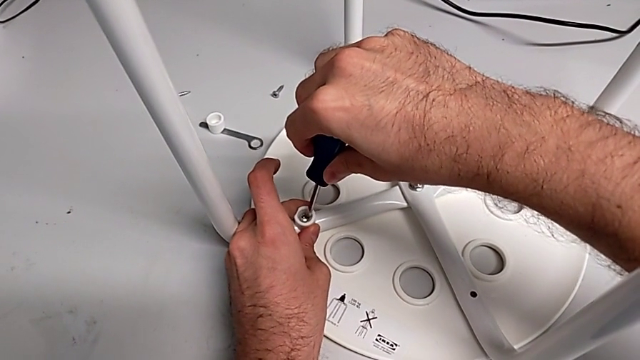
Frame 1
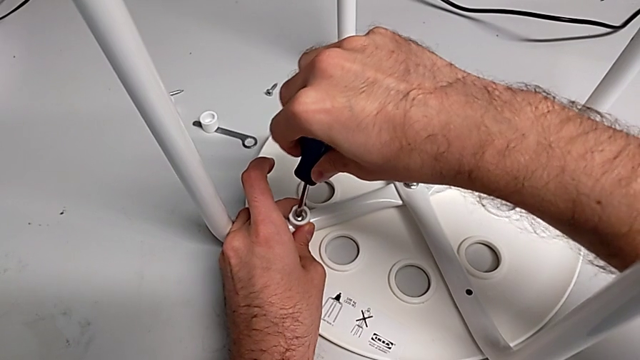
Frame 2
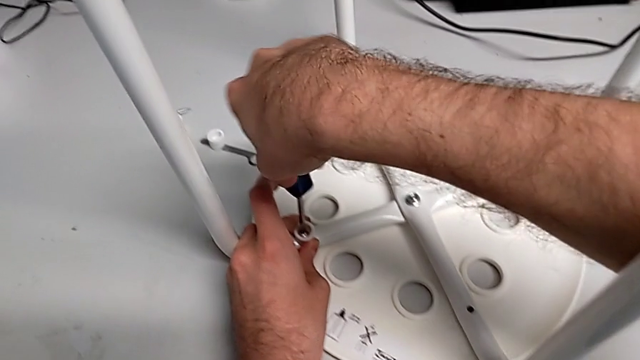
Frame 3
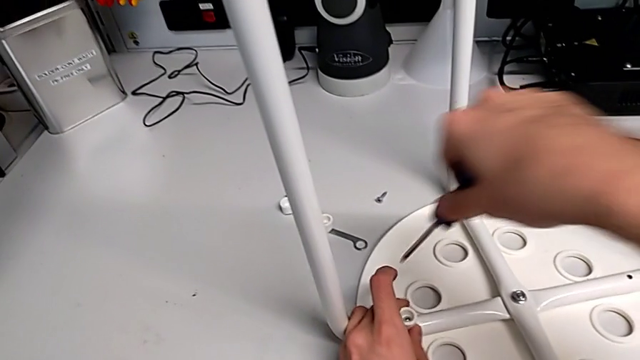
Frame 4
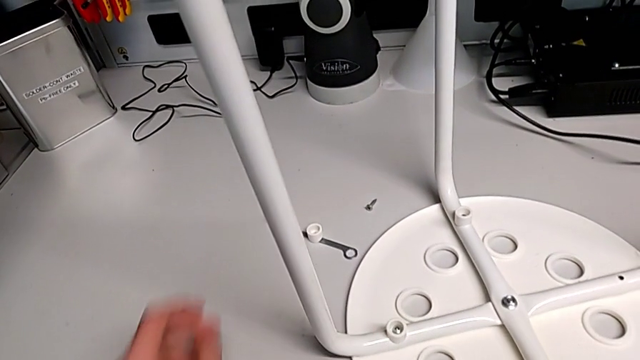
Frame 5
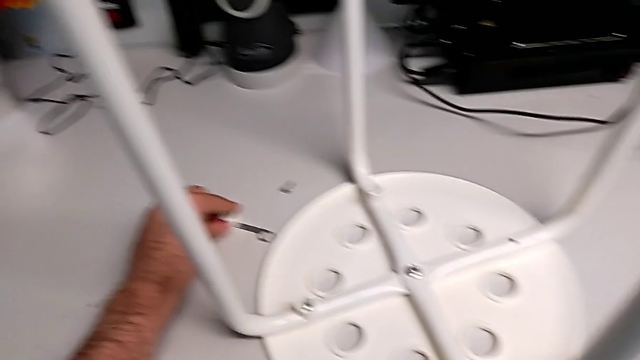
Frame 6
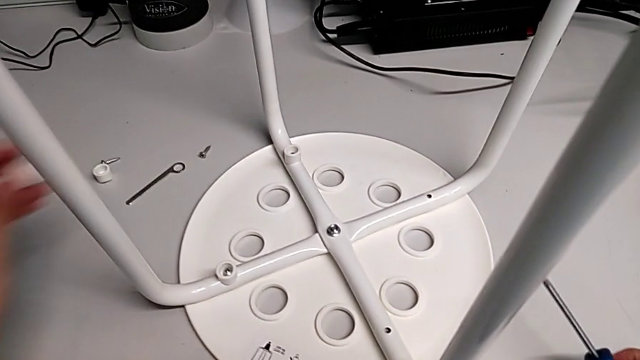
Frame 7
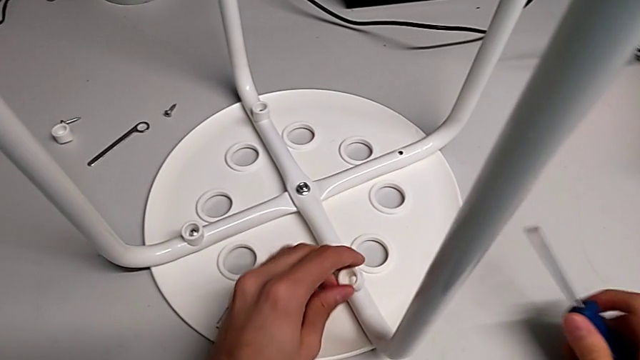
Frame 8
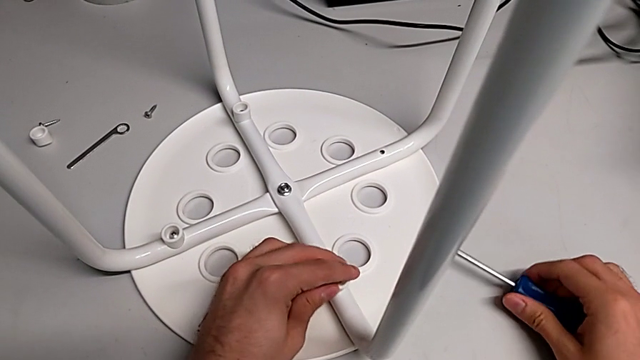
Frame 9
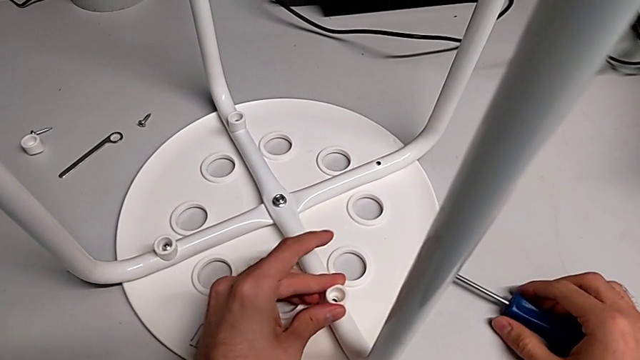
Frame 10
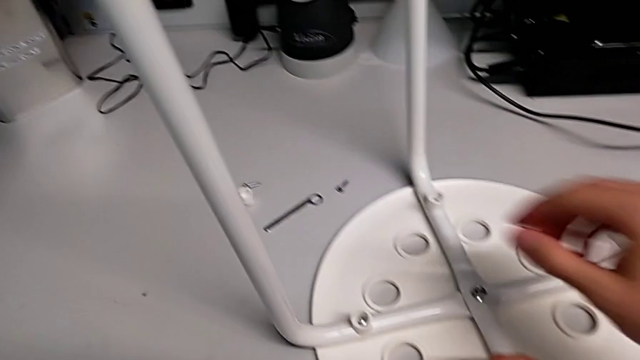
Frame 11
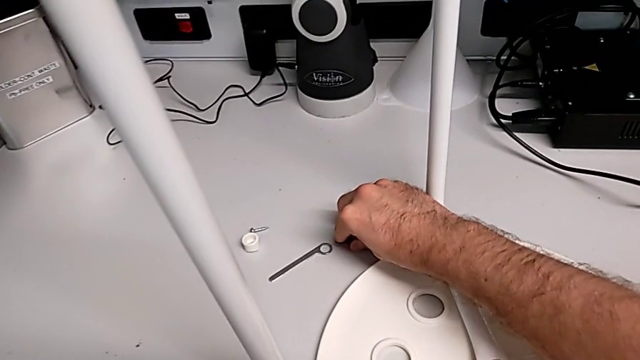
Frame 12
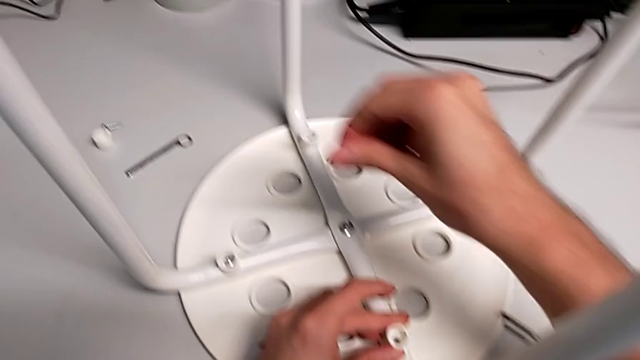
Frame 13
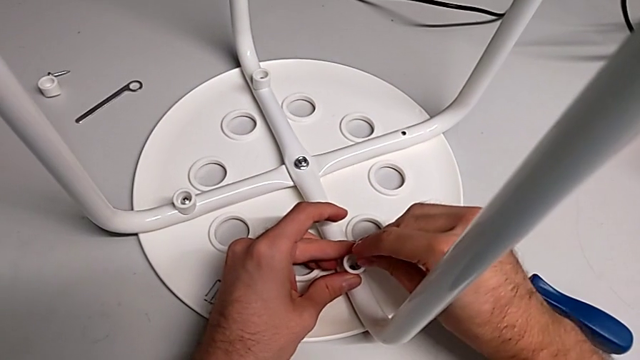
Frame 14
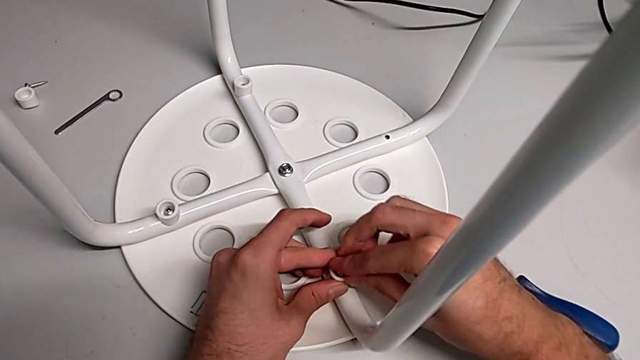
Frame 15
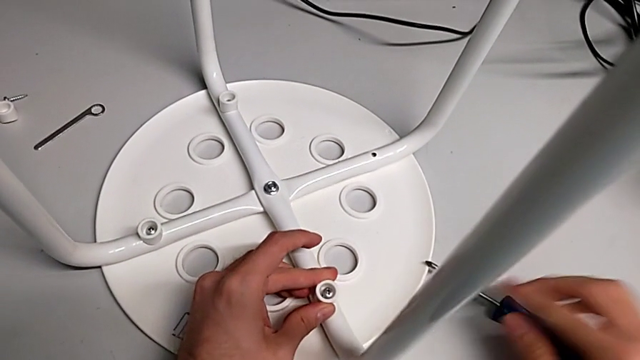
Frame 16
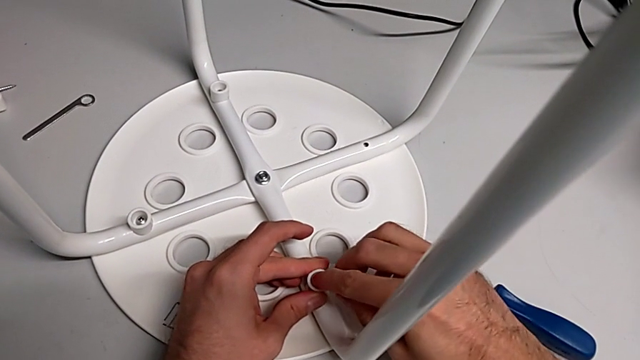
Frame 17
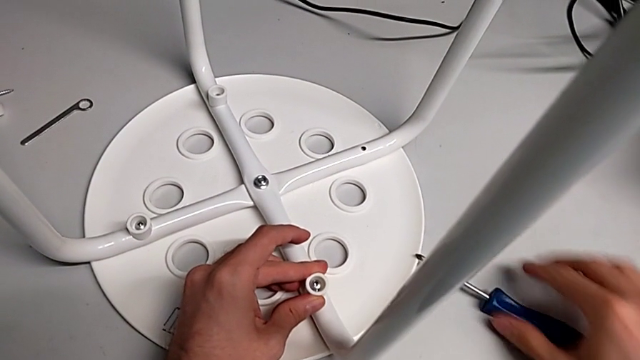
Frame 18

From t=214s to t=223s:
The camera wearer is assembling the seat. They withdraw the screwdriver, grab the washer, align it, grab the screw, insert it and grab the screwdriver.

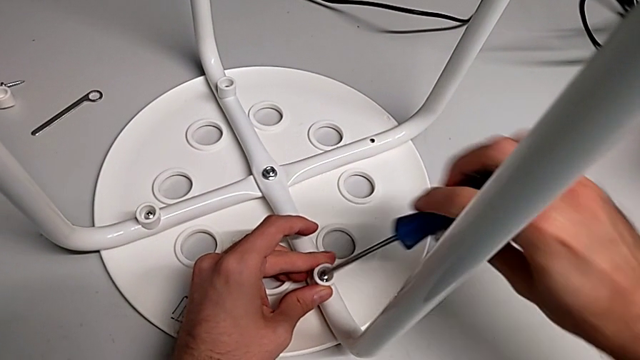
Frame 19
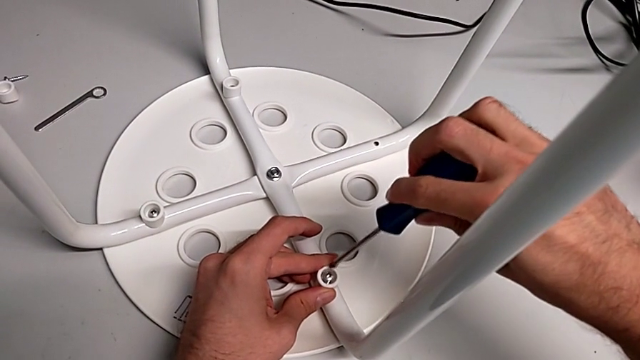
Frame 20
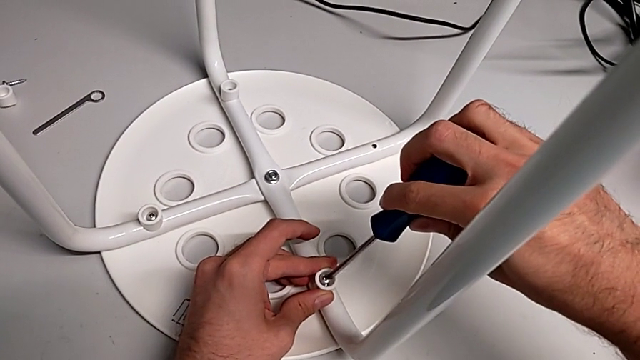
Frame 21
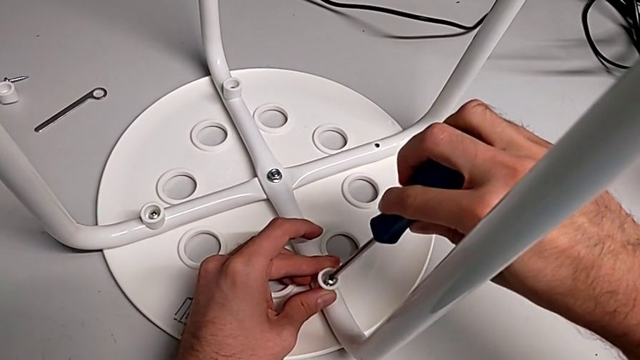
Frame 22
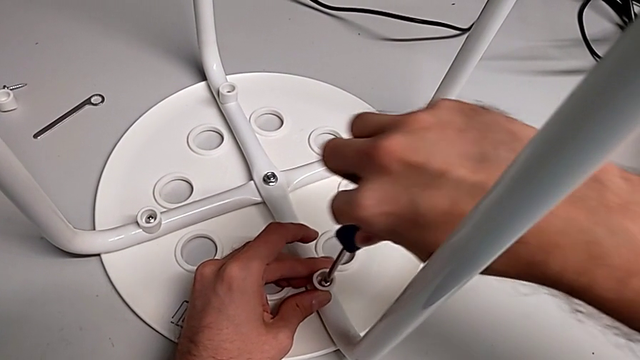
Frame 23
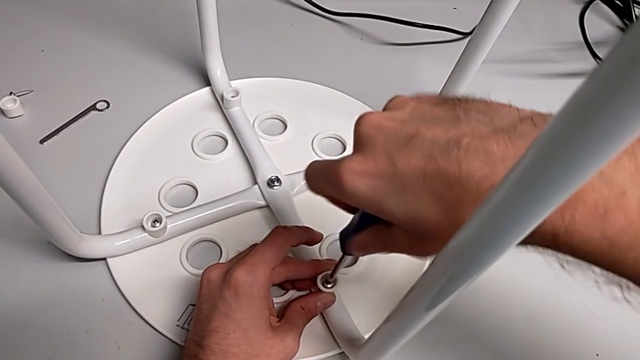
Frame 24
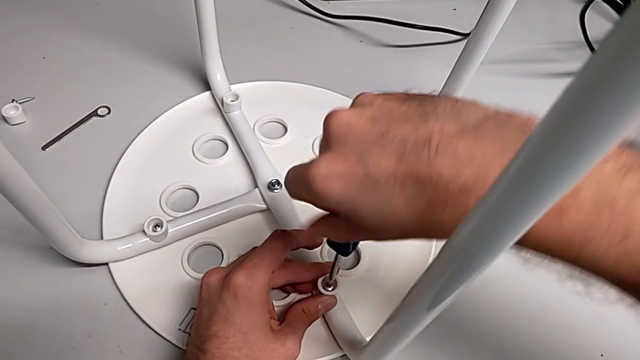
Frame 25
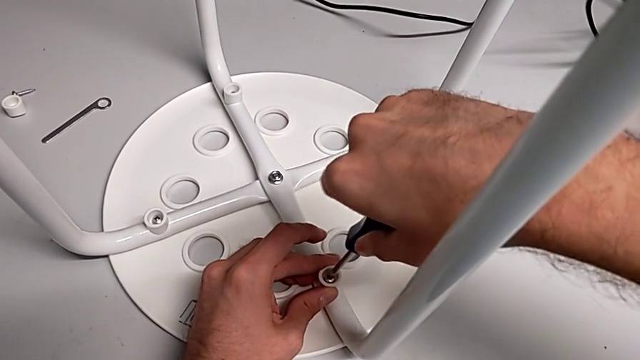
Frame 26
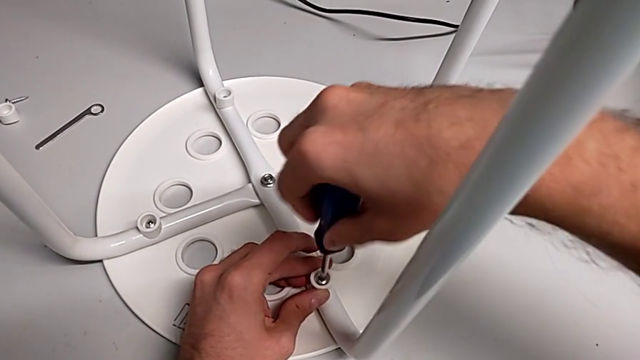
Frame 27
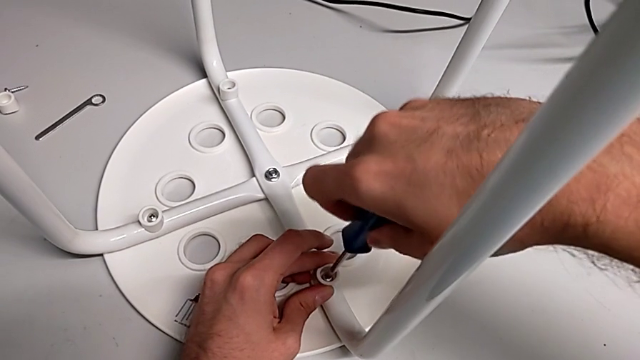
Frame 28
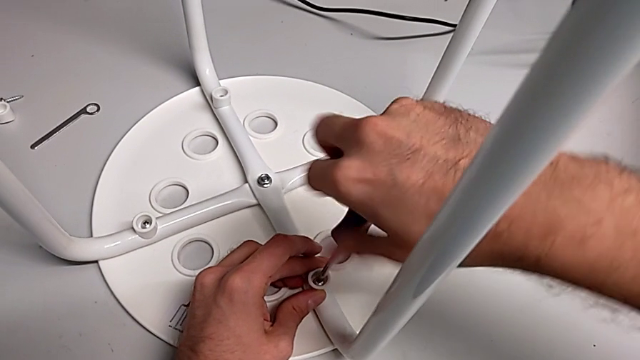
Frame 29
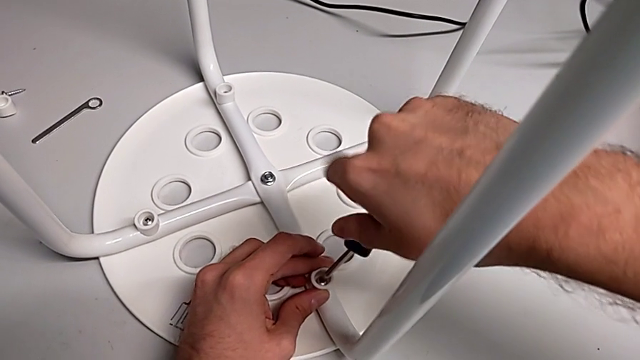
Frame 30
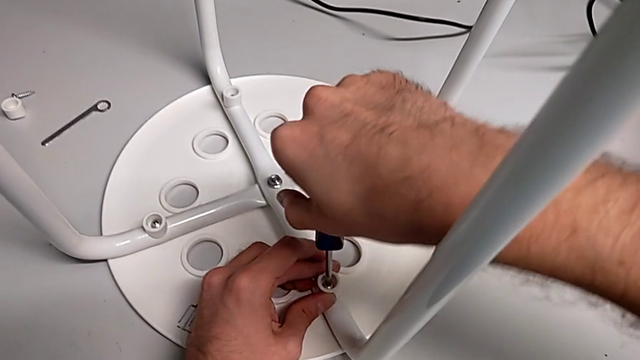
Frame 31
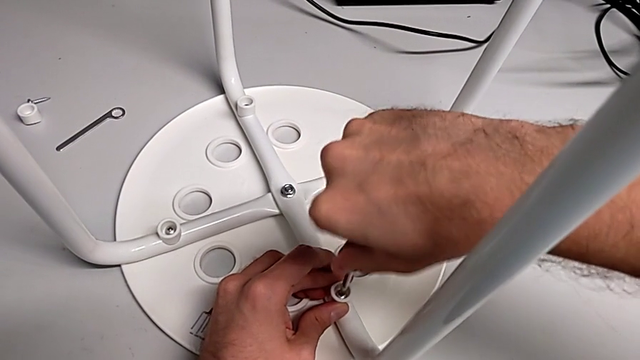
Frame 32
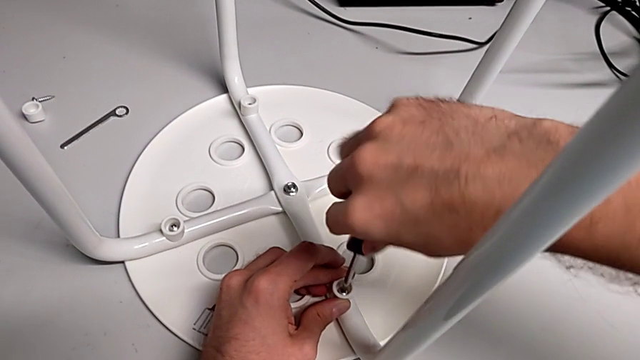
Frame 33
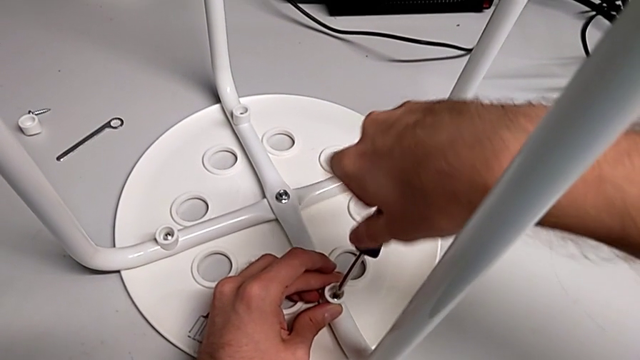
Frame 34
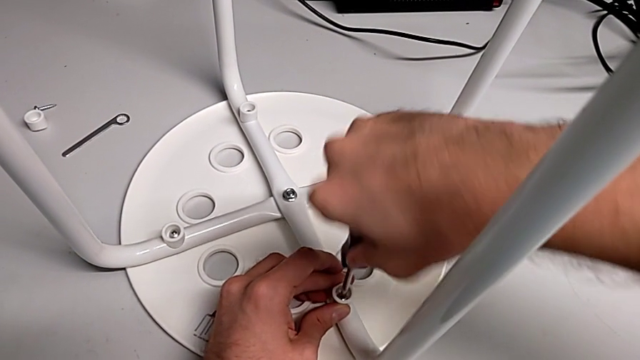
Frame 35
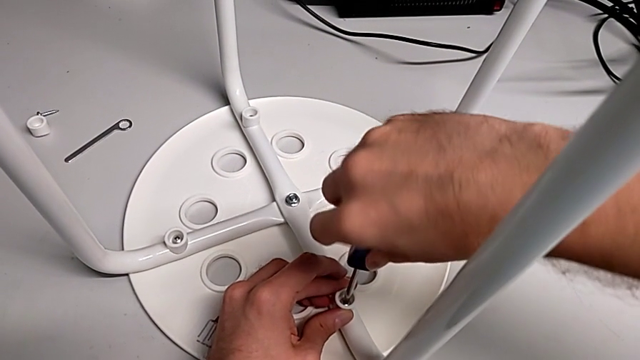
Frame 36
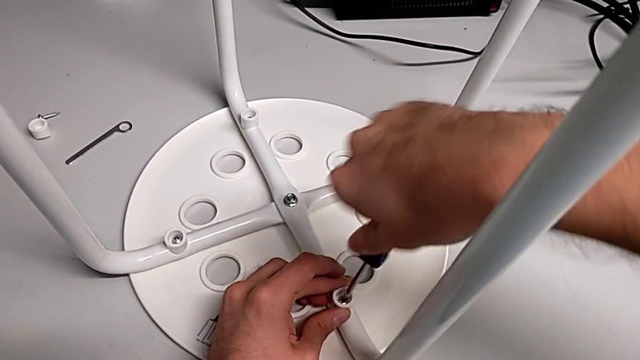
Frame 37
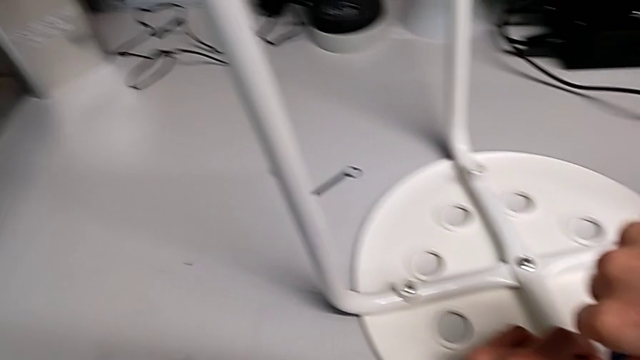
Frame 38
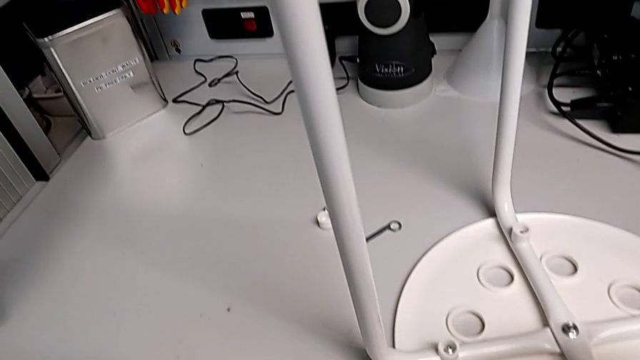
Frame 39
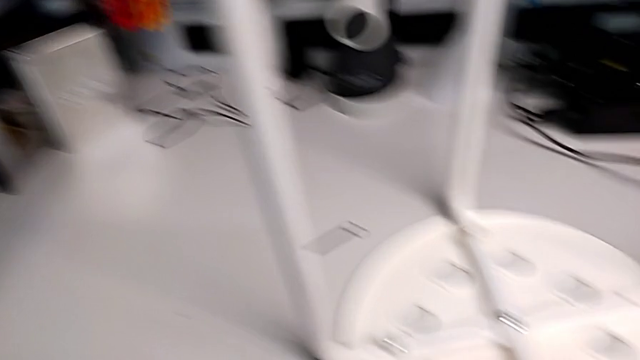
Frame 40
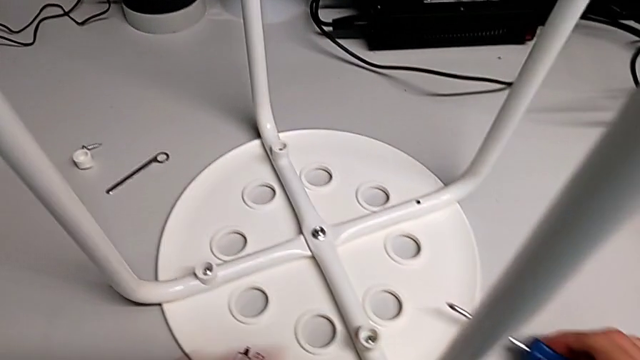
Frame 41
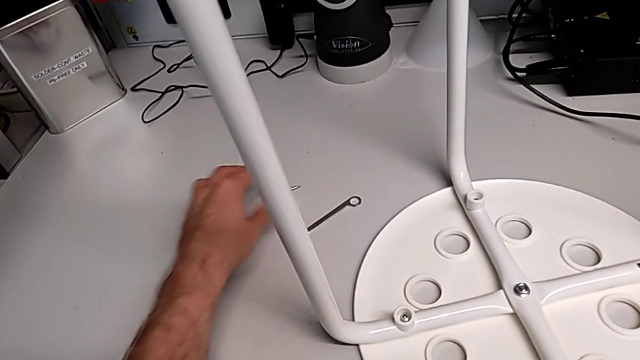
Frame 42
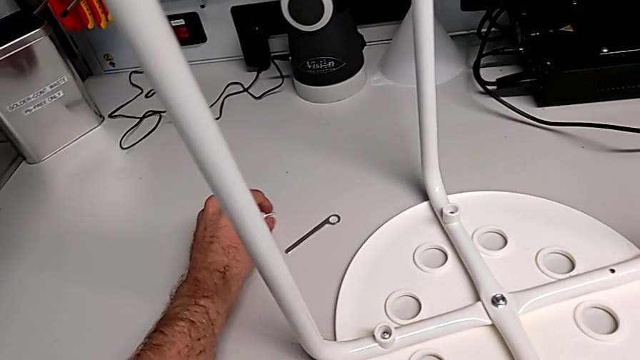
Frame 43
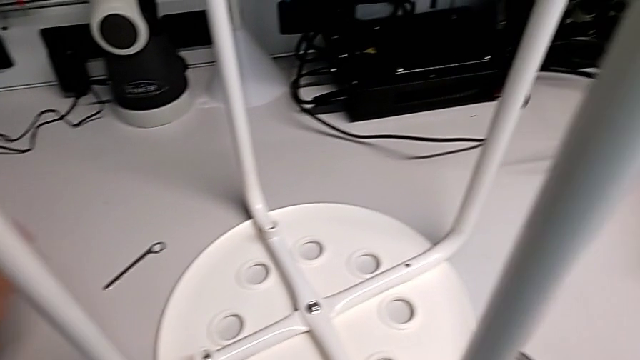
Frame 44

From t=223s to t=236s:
The camera wearer is assembling the seat. They insert the screwdriver, screw the screw, withdraw the screwdriver, grab the washer and grab the screw.
